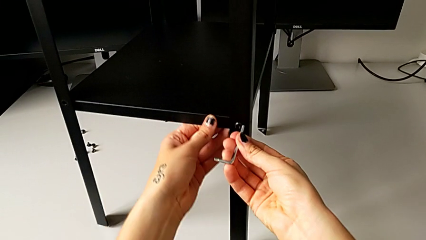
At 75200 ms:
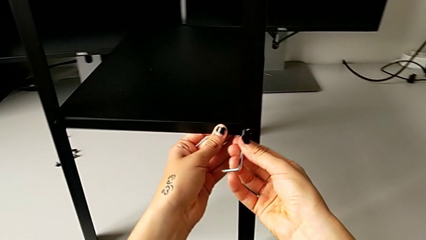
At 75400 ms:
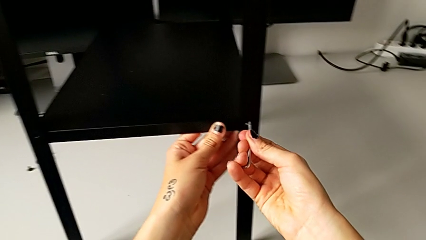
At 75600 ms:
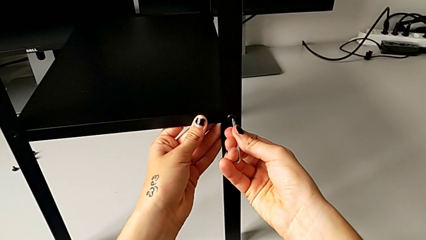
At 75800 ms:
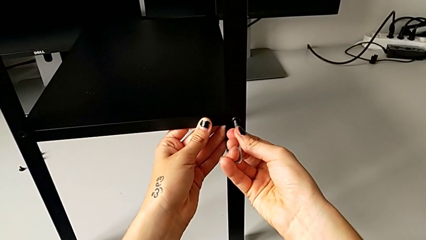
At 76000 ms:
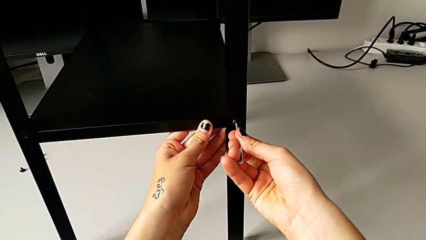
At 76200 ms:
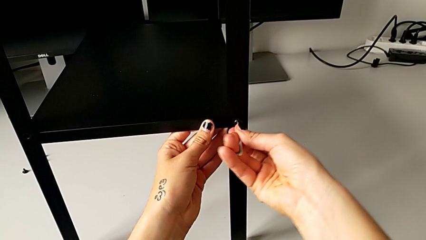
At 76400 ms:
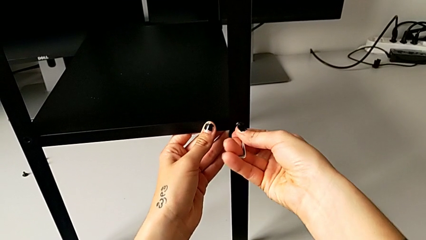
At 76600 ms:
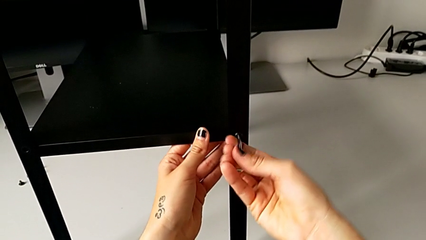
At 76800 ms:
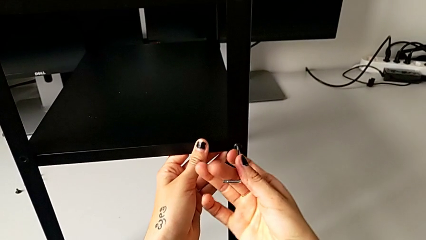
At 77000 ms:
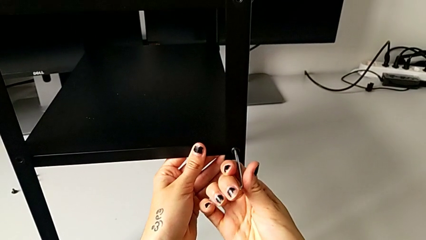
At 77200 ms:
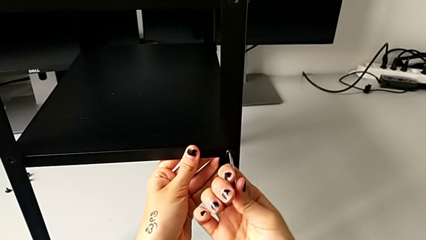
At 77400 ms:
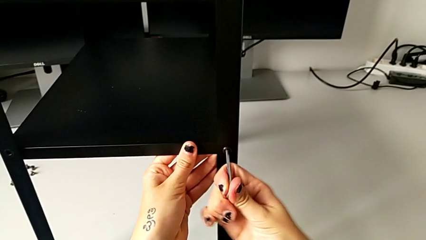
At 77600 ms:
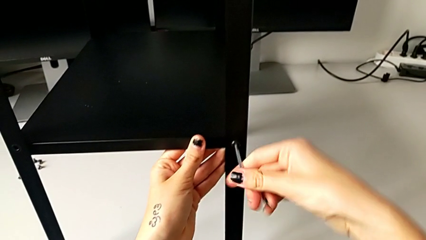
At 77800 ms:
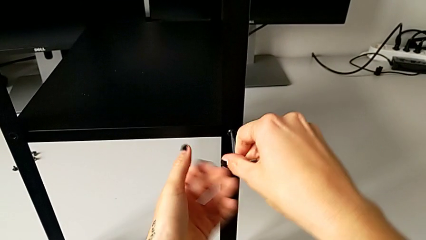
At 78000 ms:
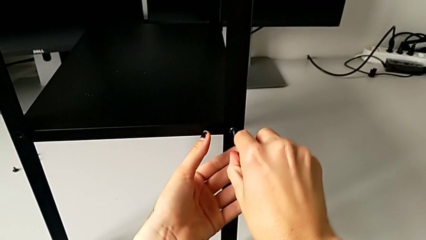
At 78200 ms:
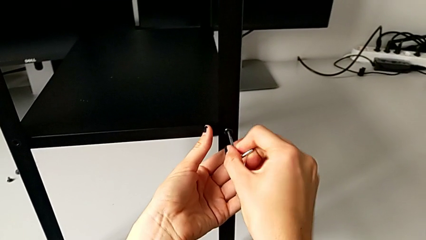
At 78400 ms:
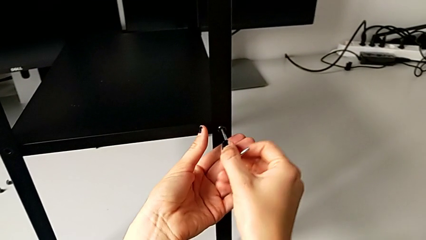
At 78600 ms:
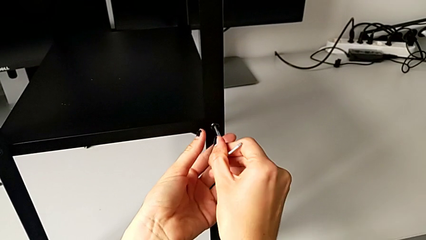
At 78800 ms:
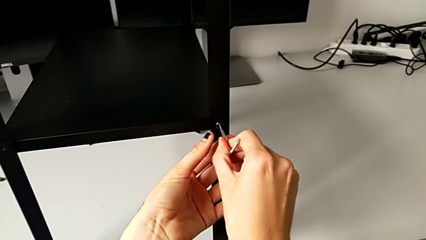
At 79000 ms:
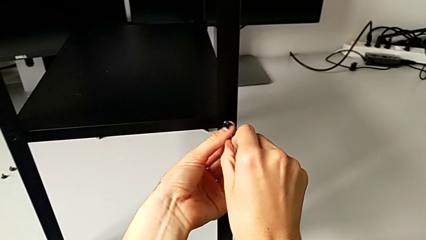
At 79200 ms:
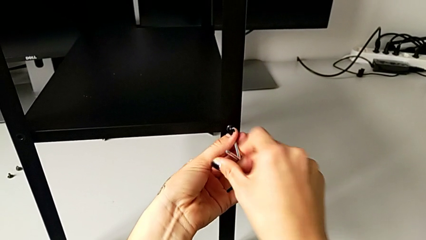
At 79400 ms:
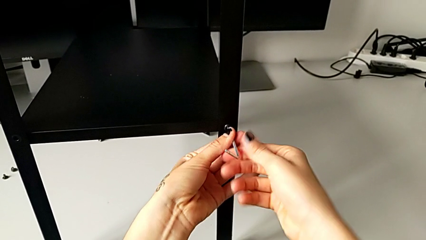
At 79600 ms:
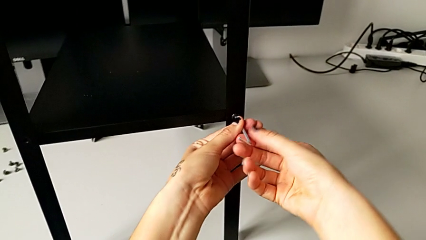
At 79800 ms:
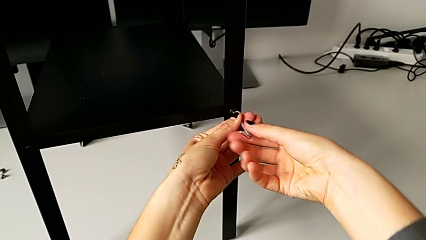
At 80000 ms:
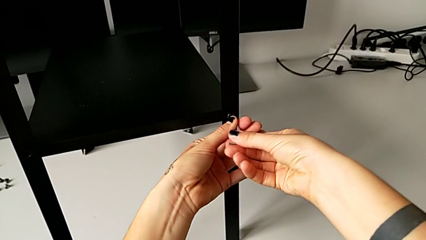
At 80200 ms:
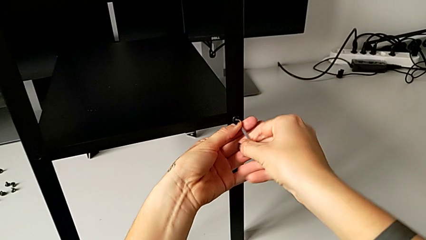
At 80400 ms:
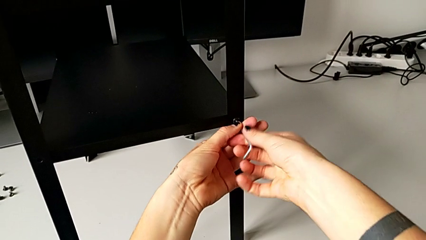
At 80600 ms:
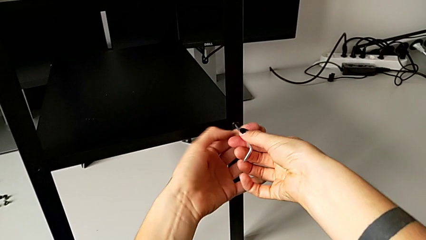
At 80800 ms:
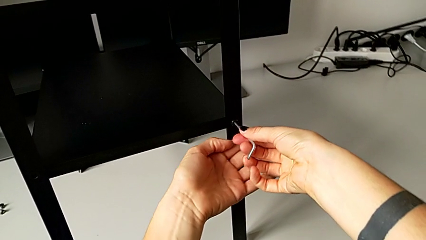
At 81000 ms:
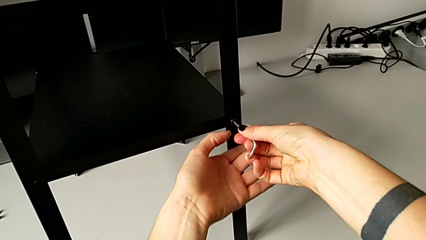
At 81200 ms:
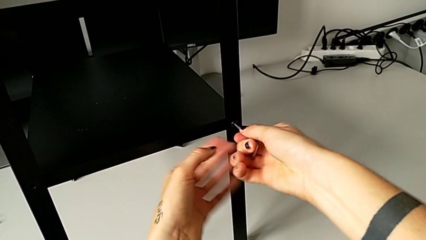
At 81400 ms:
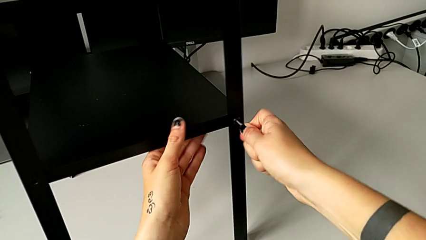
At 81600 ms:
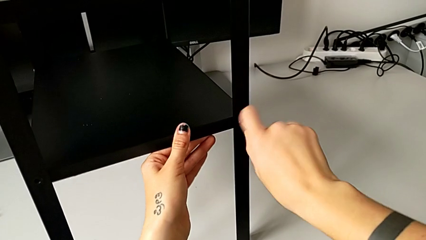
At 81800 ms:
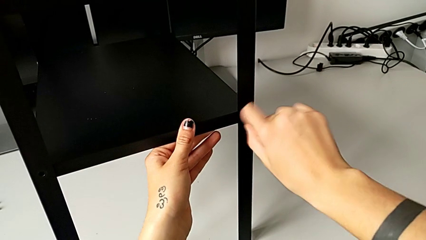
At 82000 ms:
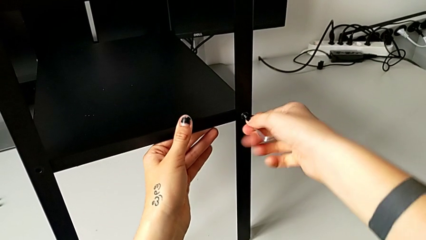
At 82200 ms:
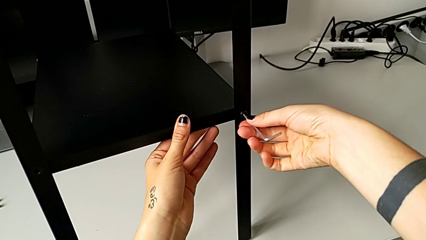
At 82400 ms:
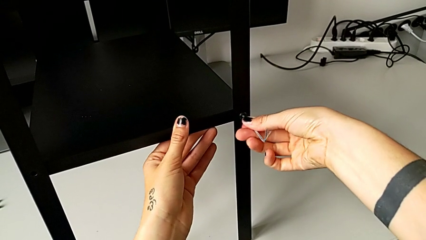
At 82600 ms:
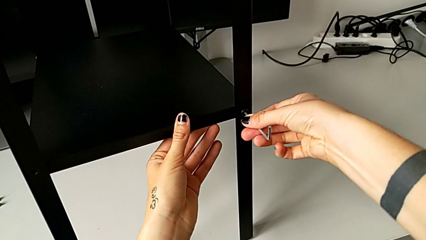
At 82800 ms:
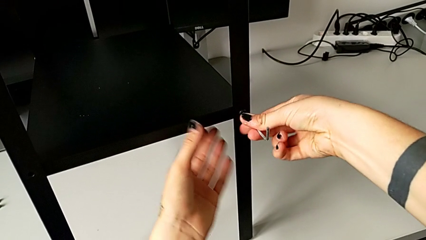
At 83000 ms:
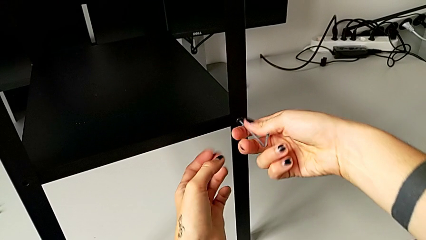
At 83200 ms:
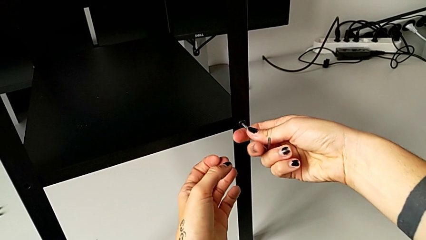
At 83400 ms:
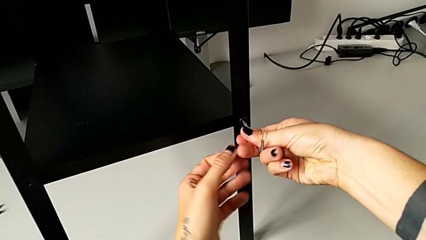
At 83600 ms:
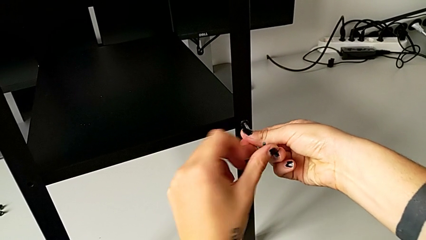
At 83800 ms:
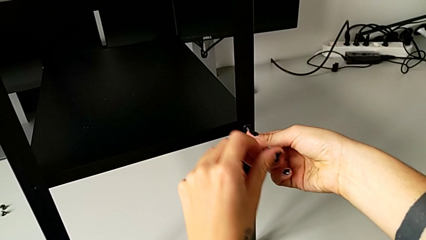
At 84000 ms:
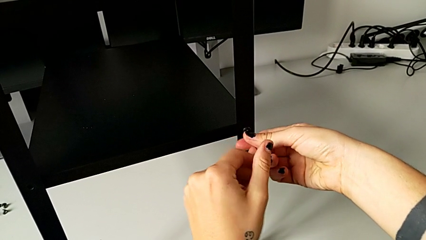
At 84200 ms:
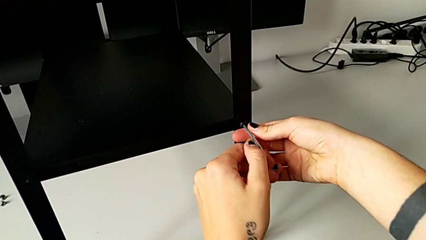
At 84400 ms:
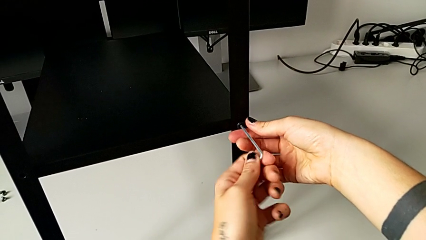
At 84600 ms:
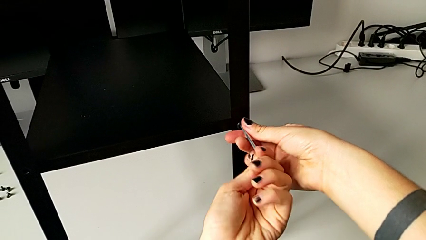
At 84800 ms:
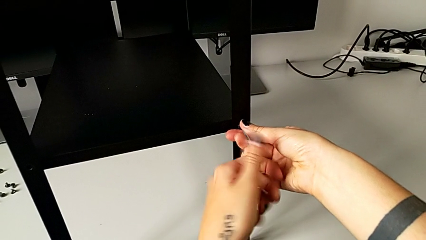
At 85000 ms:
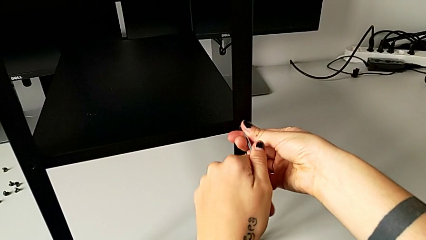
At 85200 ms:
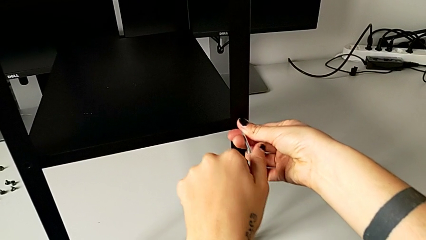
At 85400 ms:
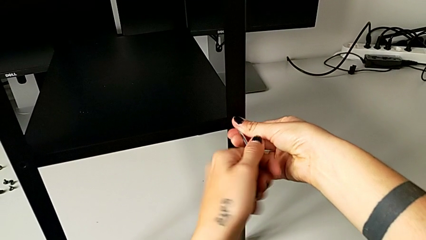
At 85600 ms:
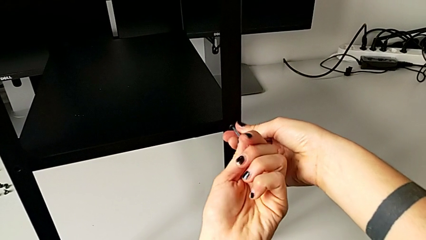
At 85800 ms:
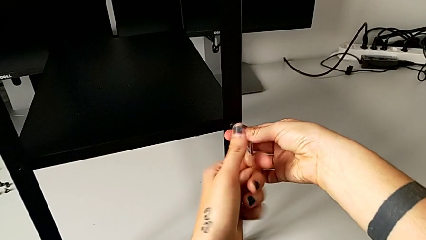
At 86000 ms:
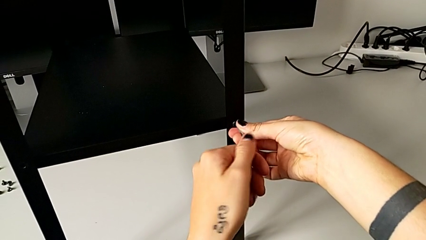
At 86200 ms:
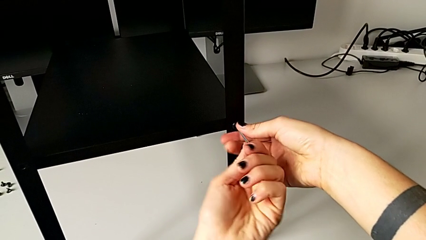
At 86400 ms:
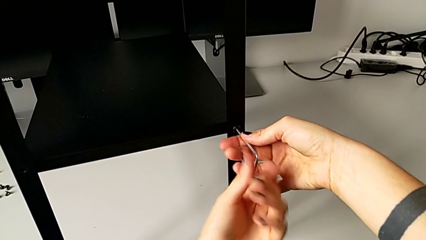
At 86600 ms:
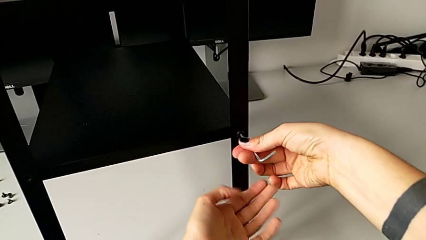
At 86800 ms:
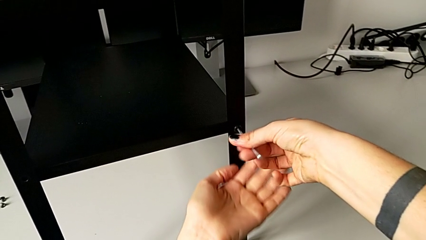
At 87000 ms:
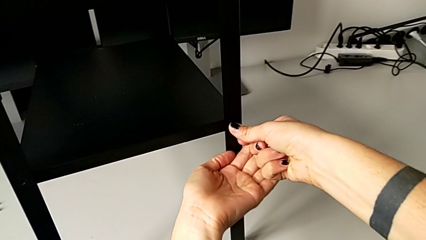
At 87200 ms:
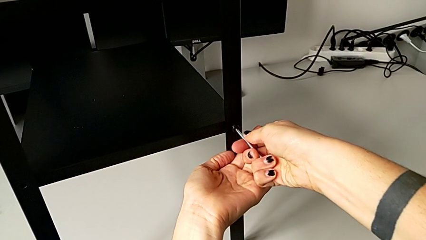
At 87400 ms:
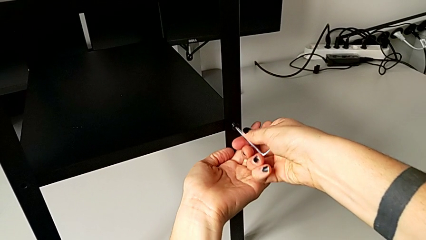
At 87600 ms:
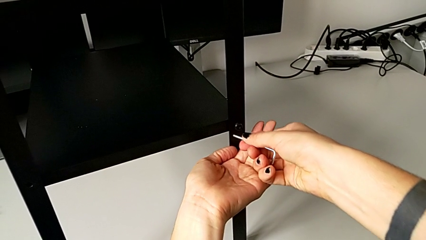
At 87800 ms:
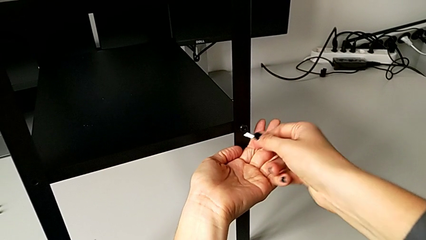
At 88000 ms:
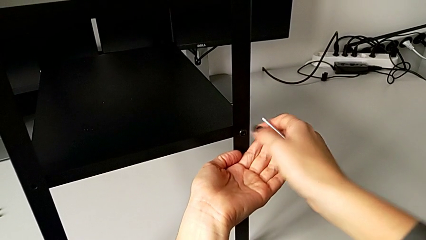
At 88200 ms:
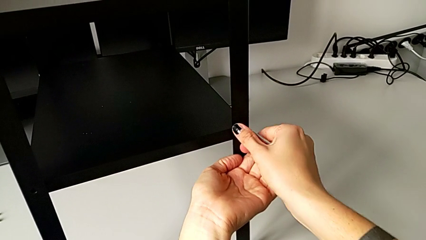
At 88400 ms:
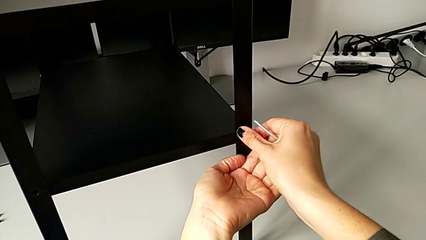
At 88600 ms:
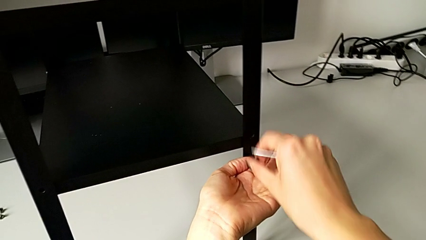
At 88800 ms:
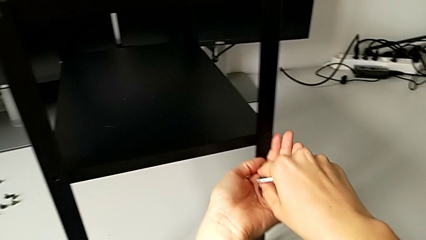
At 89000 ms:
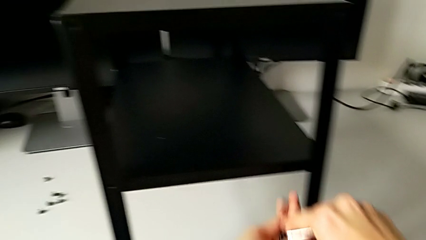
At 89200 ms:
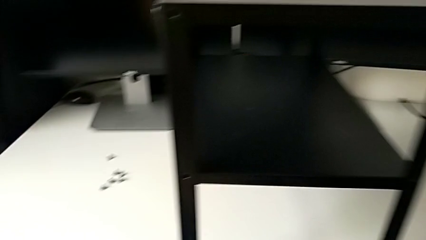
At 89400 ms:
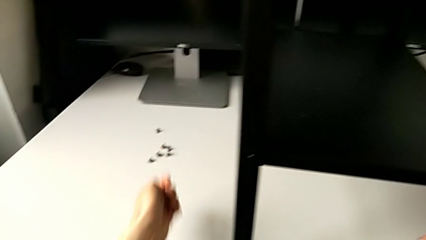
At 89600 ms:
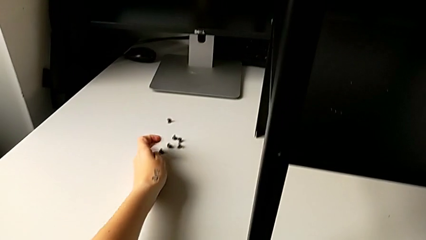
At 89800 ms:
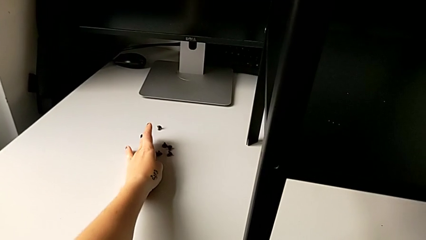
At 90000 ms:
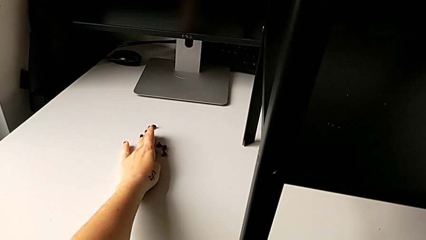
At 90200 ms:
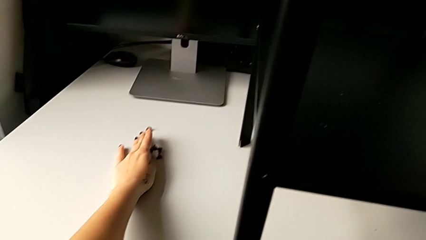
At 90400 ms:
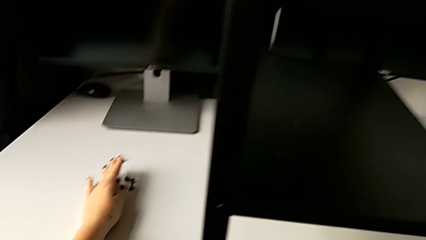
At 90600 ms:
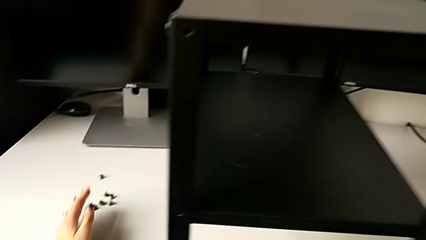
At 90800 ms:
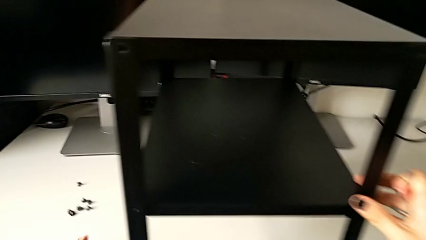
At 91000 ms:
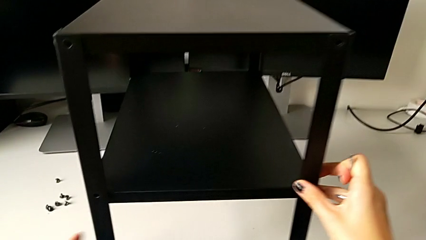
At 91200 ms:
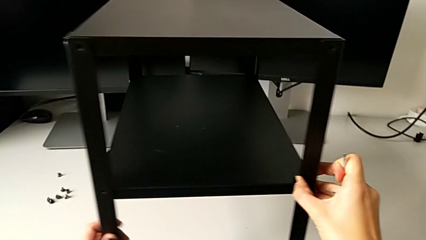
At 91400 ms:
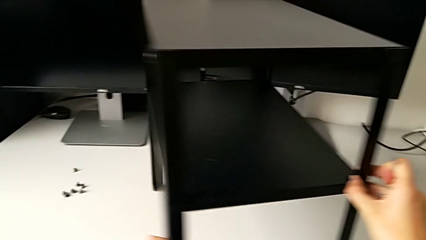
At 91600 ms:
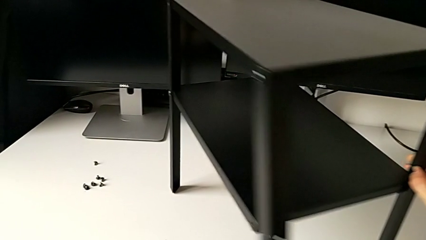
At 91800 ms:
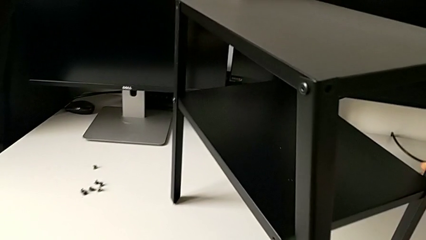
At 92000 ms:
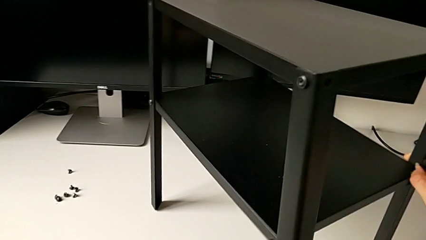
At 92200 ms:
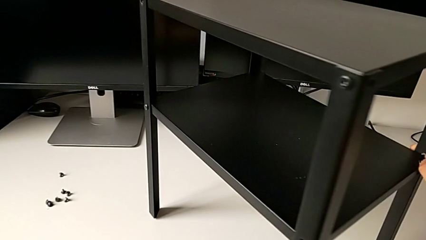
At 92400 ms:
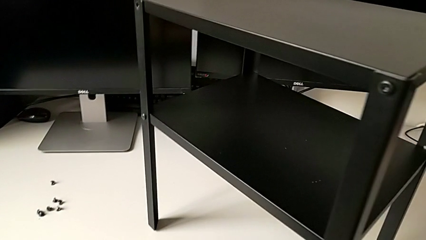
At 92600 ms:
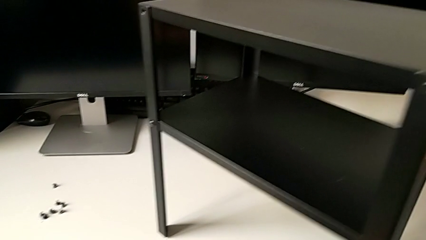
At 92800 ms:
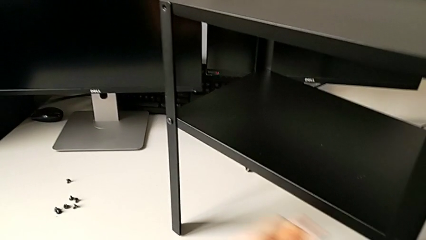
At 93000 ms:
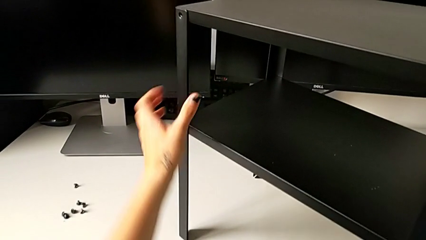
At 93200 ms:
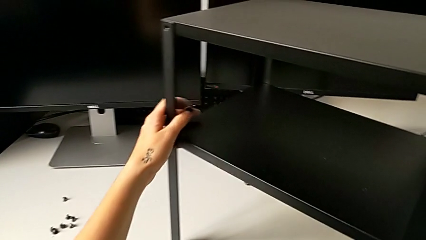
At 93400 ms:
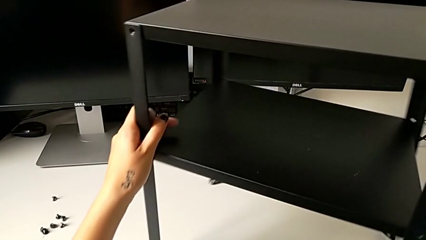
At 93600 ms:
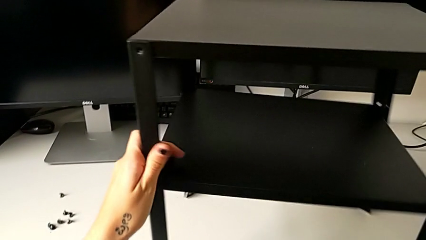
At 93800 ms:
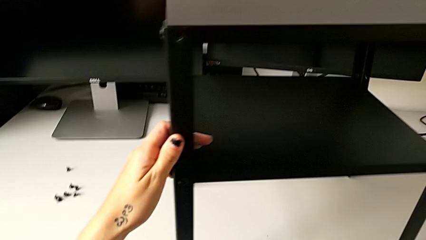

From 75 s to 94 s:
The camera wearer is unscrewing the second leg. They insert the Allen wrench, unscrew the hex socket head, withdraw the Allen wrench, disassemble the hex socket head, place it and align the nightstand.
